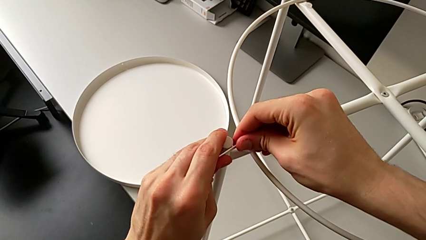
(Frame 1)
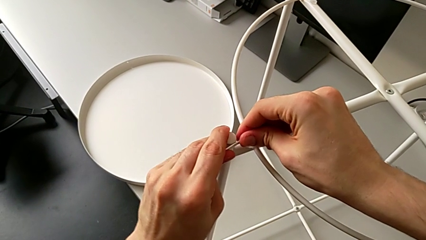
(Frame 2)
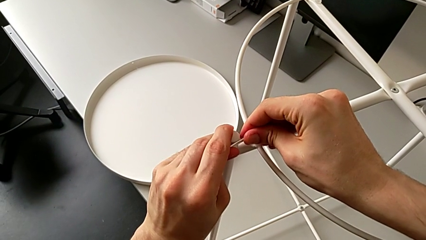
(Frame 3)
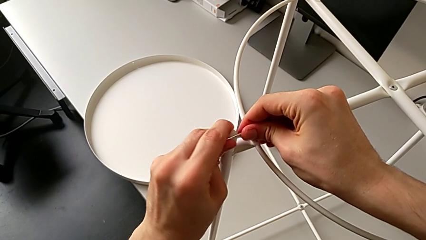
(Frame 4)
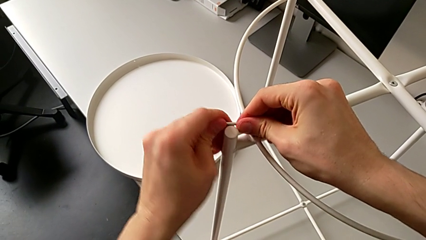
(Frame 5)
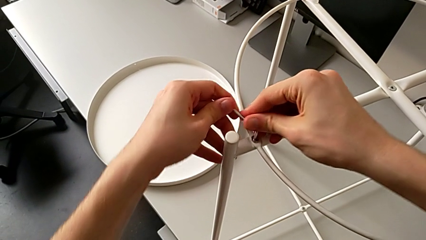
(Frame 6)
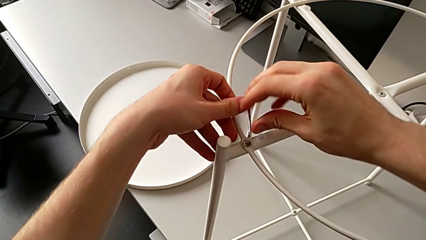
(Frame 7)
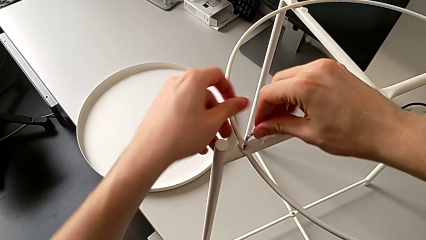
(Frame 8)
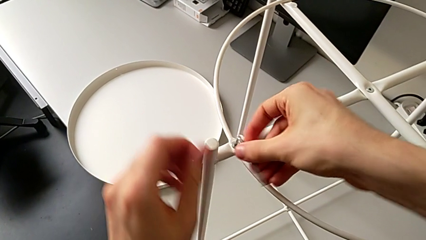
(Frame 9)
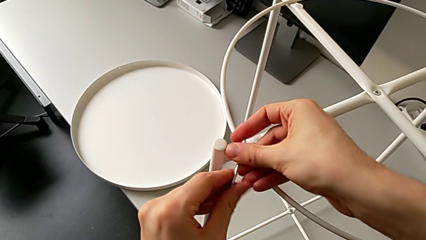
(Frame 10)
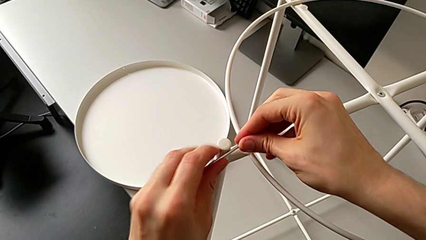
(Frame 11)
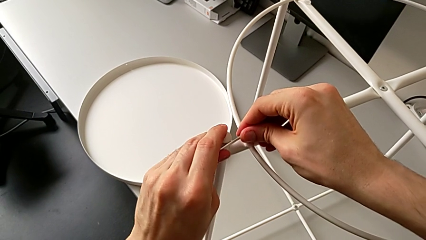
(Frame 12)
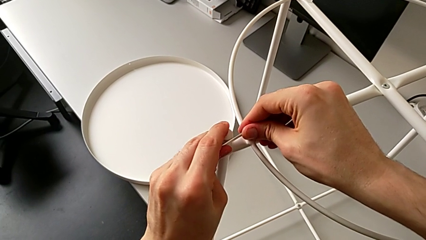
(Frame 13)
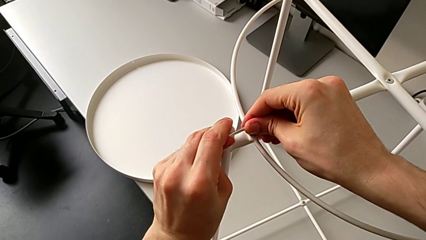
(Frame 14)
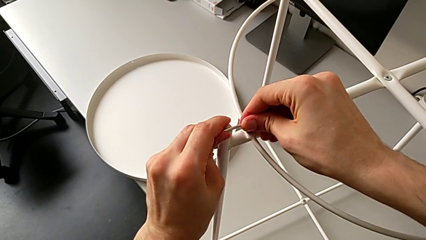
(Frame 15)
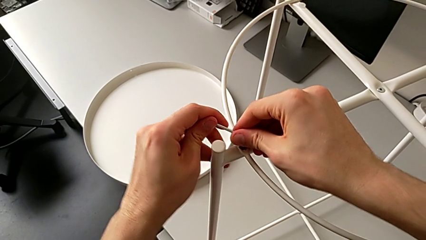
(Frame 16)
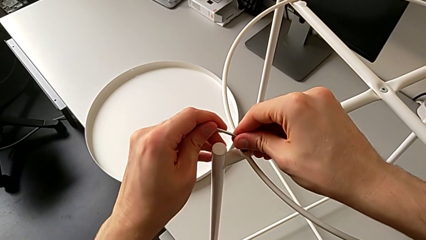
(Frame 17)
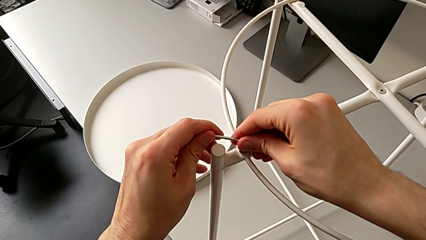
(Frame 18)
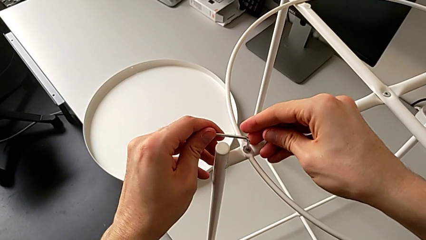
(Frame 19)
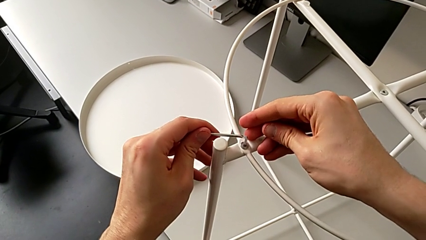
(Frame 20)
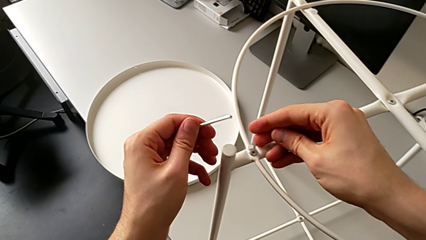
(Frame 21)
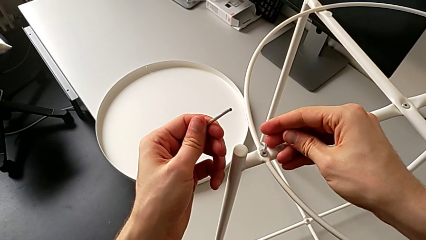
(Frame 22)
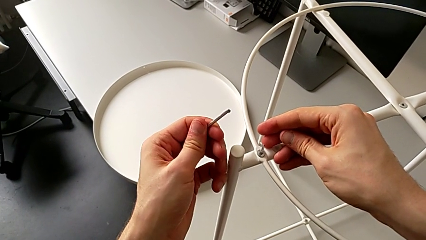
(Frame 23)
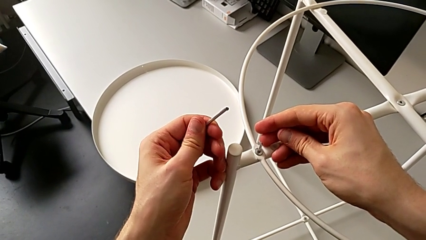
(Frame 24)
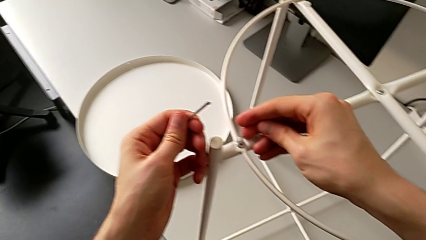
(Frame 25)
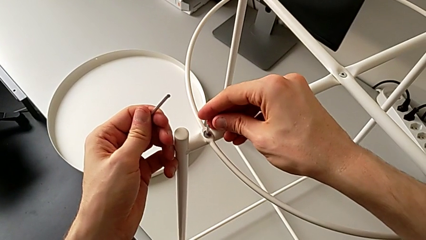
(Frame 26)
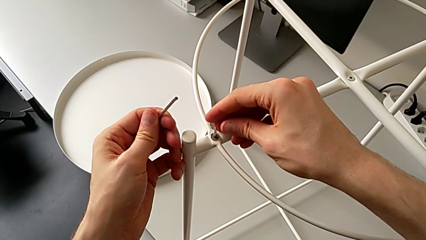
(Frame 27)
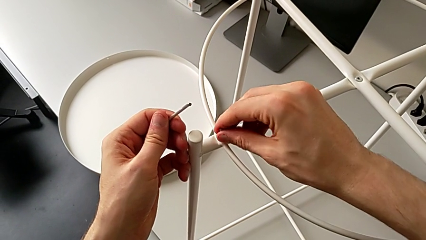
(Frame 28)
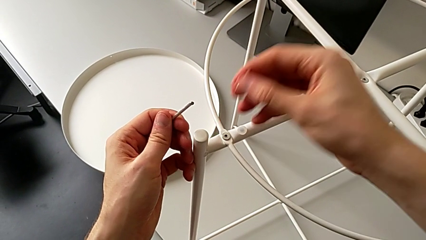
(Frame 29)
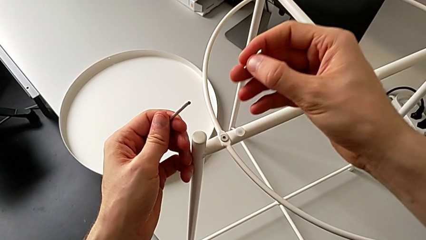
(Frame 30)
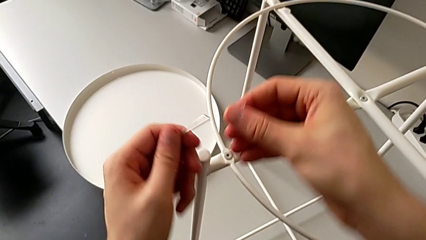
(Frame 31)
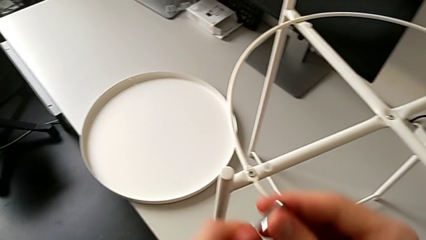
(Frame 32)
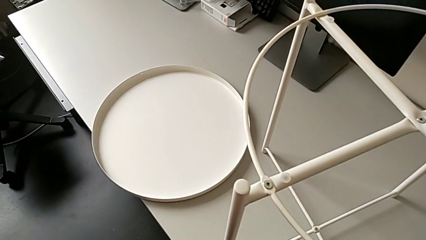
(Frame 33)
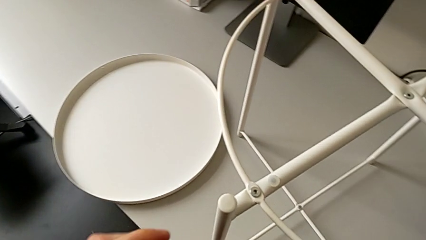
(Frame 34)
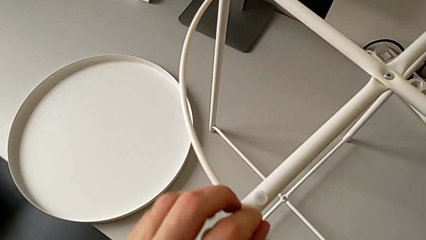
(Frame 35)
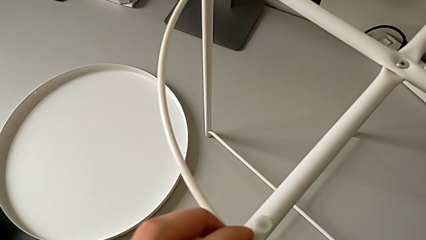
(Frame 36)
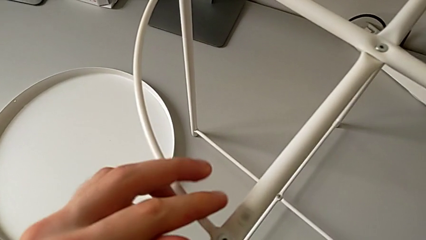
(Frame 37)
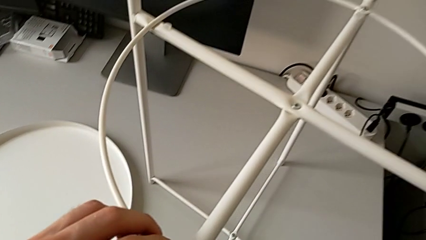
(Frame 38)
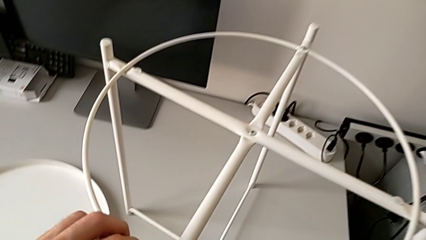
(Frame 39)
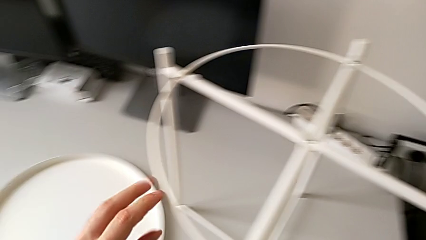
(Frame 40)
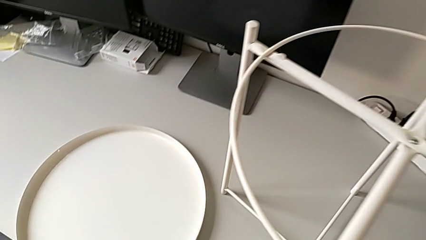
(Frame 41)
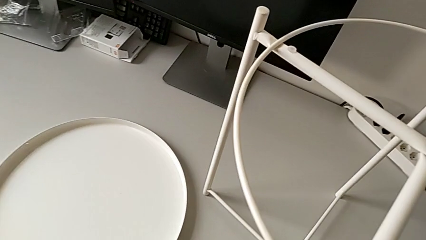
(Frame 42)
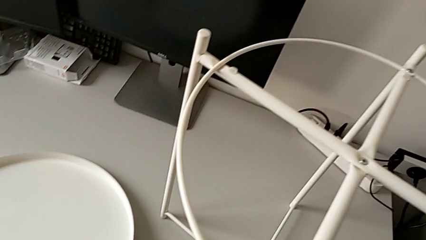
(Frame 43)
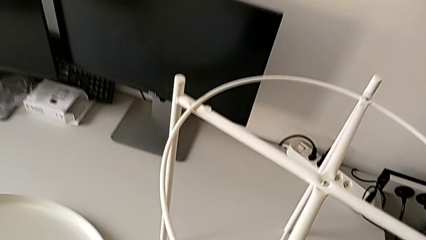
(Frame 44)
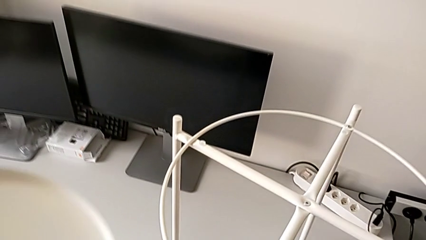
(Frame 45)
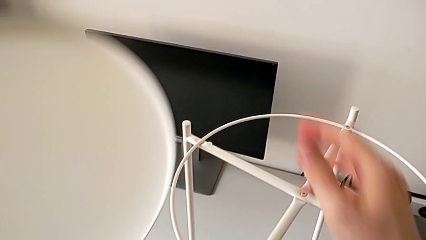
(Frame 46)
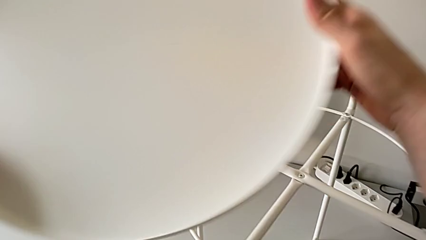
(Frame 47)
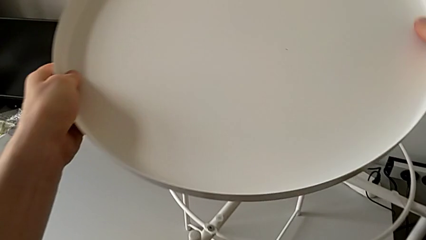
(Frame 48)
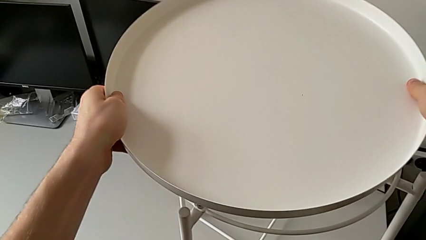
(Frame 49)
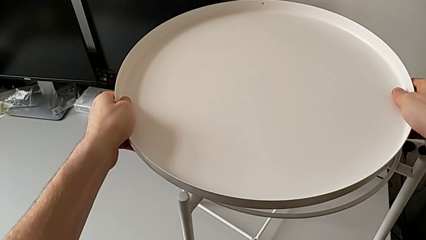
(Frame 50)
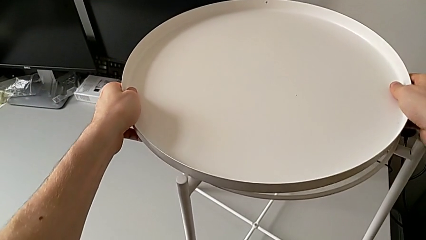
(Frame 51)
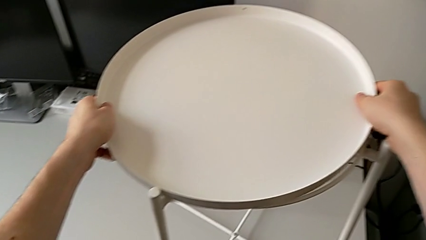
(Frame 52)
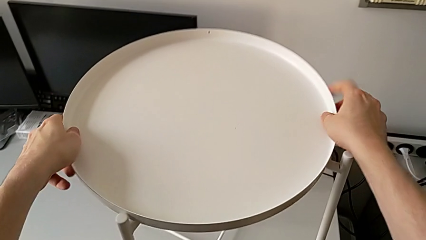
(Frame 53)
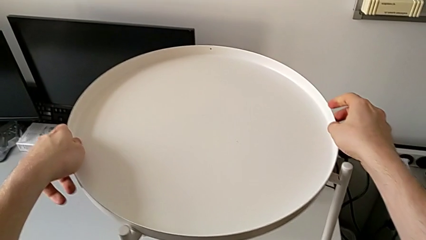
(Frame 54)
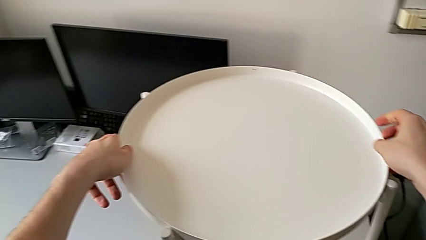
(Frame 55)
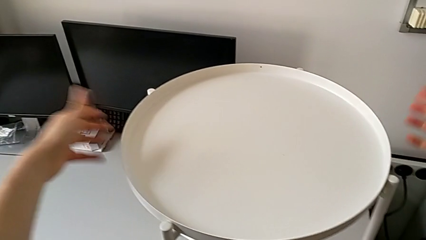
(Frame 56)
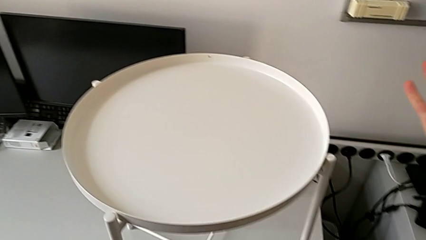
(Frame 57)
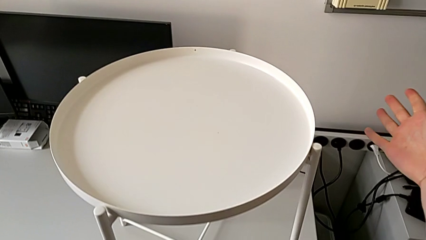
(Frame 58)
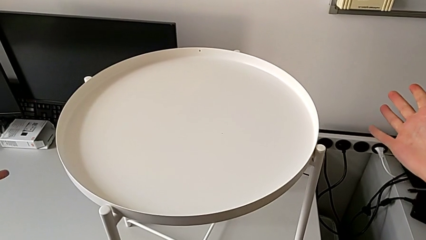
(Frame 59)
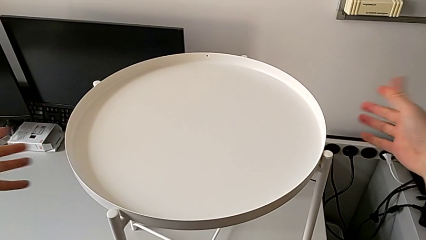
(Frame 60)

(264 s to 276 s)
The camera wearer is assembling the tray of the table. They keep screwing the second hex socket head, lift the Allen wrench, which they break screwing the hex socket head, withdraw it, place it, grab the tray, lift it and place it.
